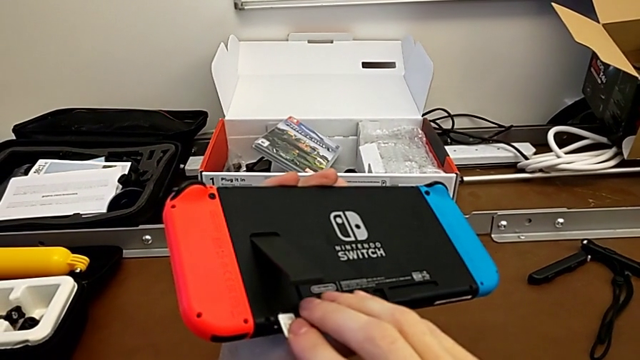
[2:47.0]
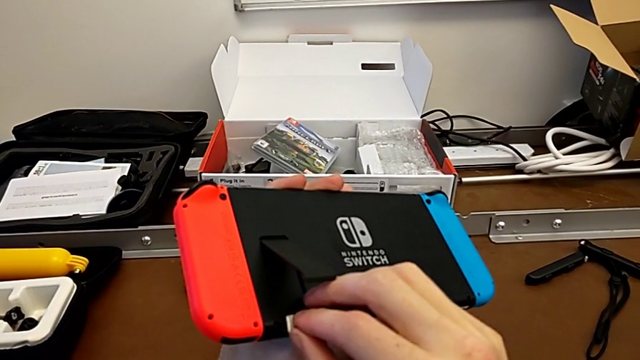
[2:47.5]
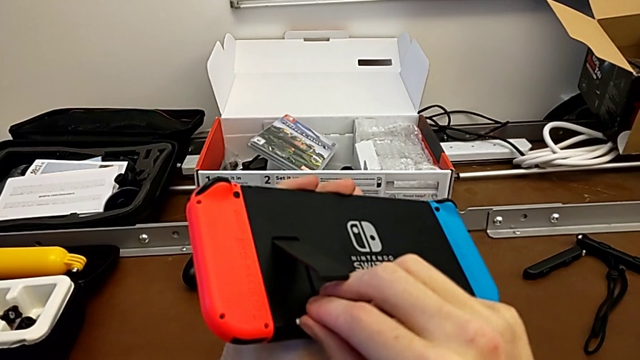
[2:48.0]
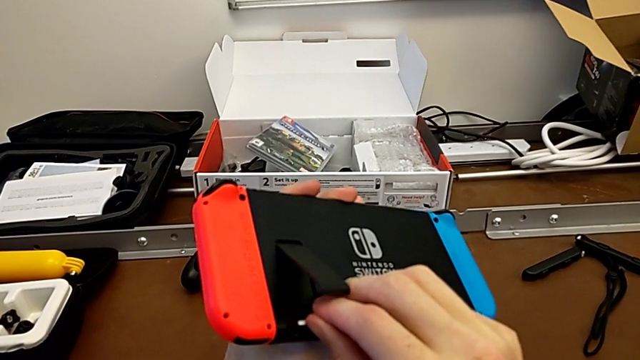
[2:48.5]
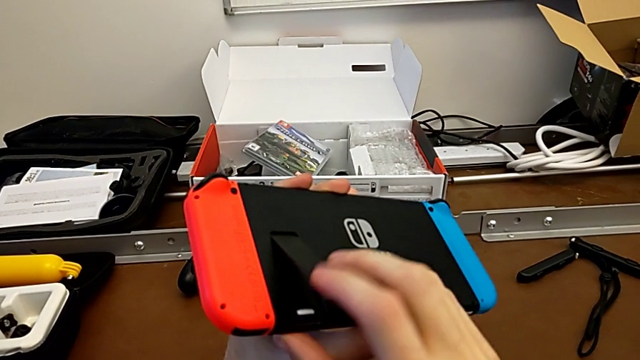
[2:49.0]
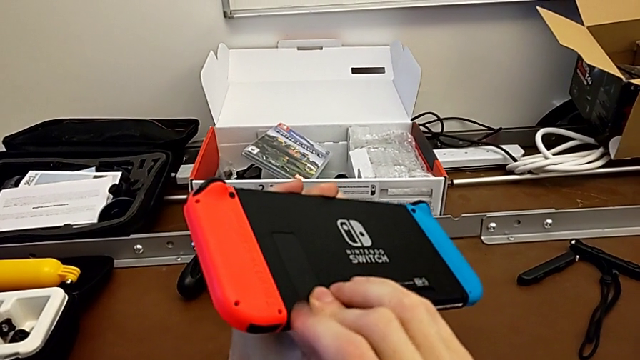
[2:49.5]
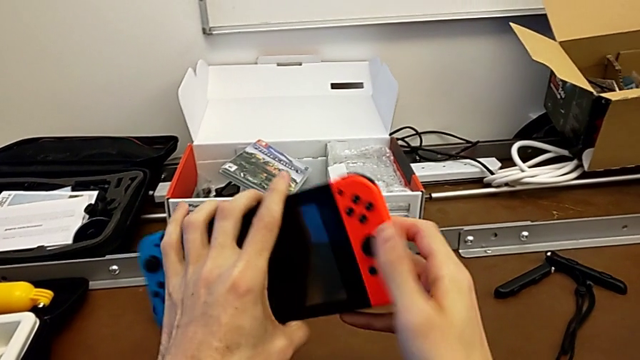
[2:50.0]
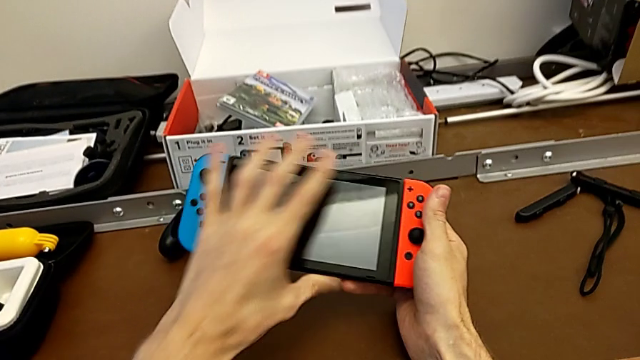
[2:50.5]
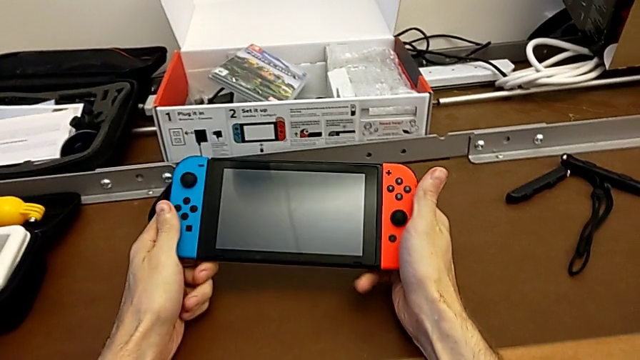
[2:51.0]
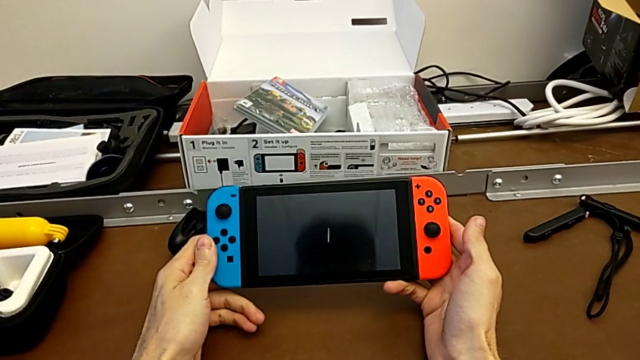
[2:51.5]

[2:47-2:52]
The camera wearer is changing the micro SD card. They assemble the SD card, close the kickstand and flip the Nintendo Switch.

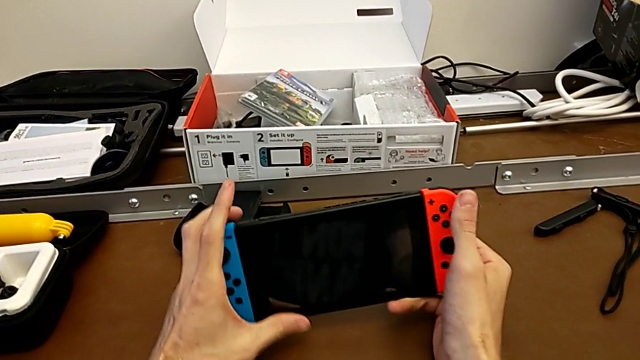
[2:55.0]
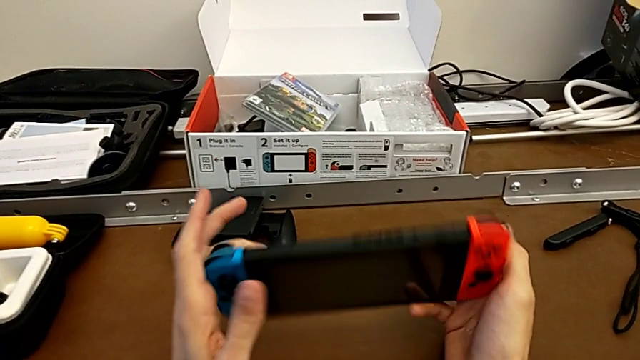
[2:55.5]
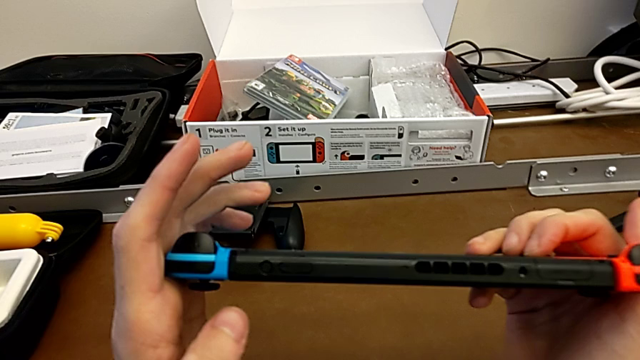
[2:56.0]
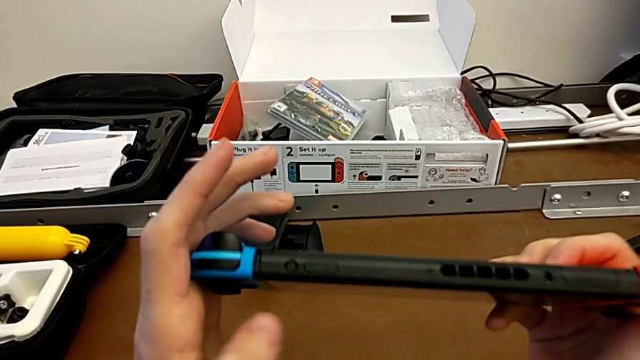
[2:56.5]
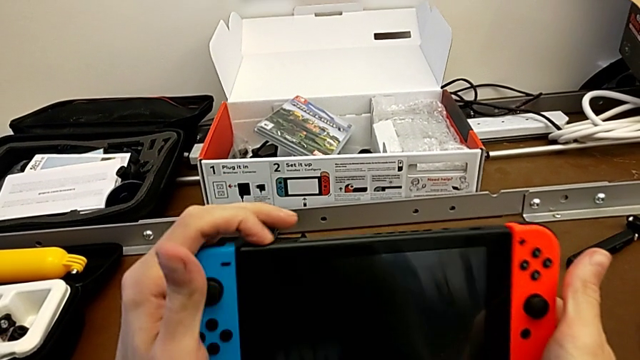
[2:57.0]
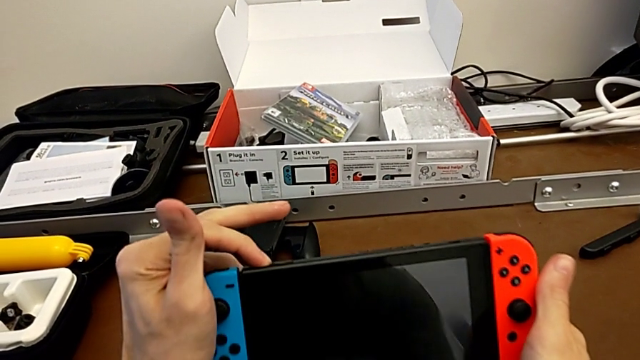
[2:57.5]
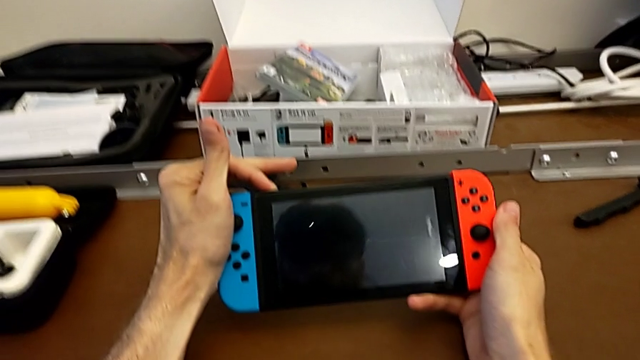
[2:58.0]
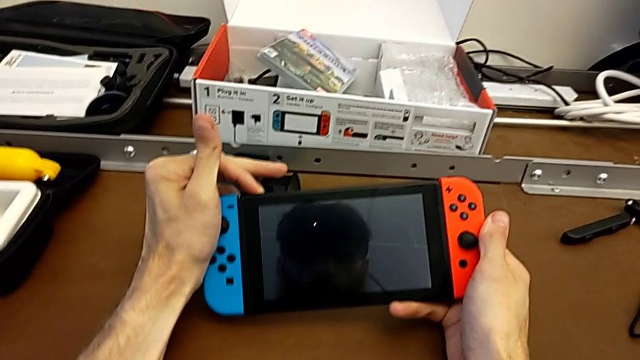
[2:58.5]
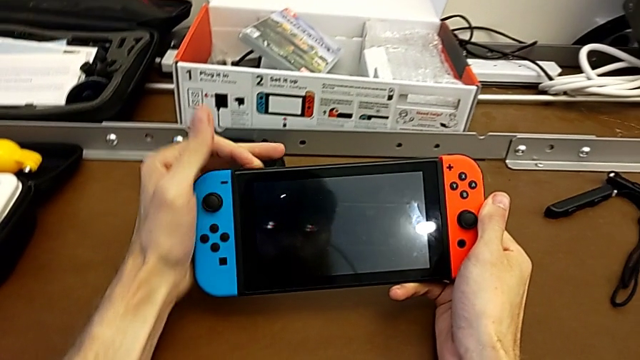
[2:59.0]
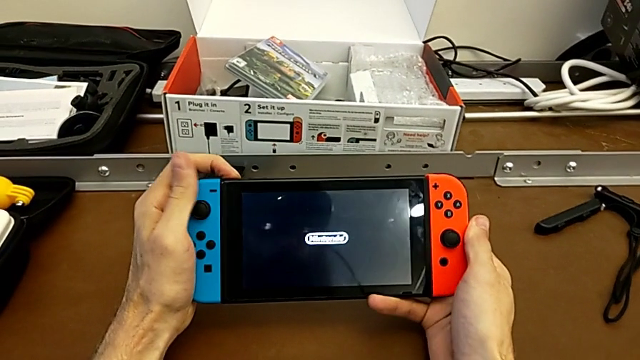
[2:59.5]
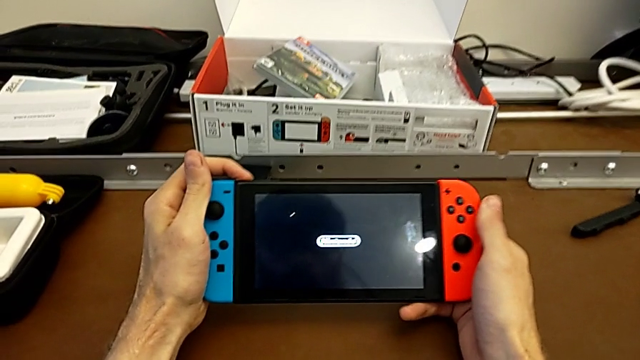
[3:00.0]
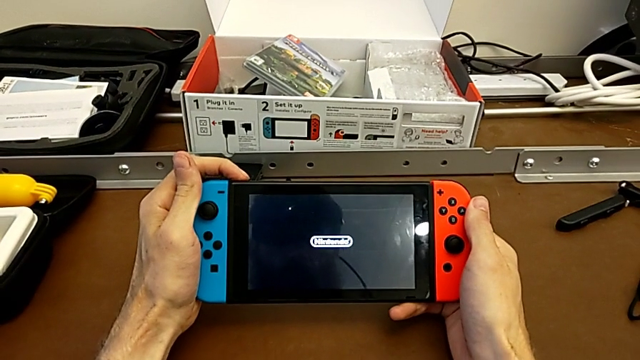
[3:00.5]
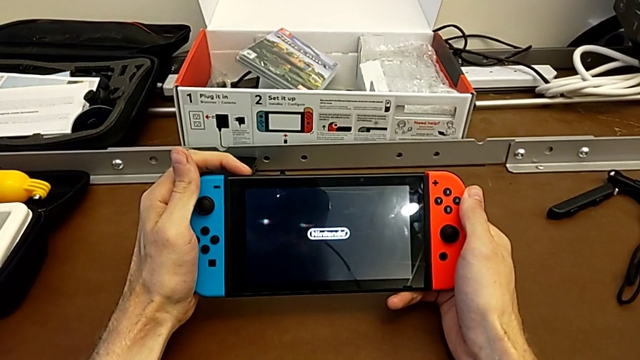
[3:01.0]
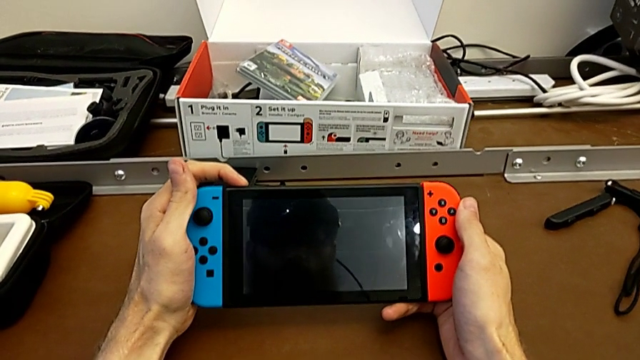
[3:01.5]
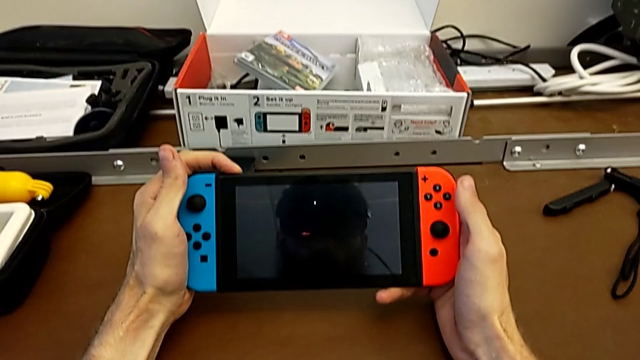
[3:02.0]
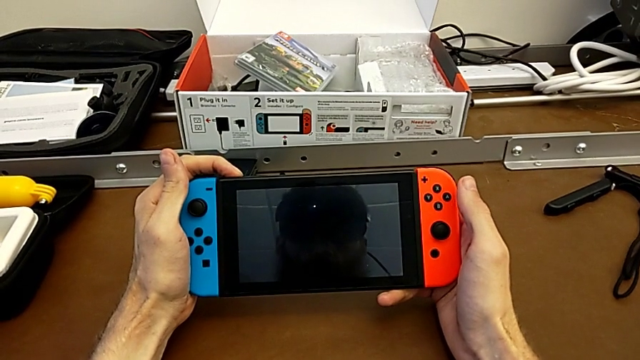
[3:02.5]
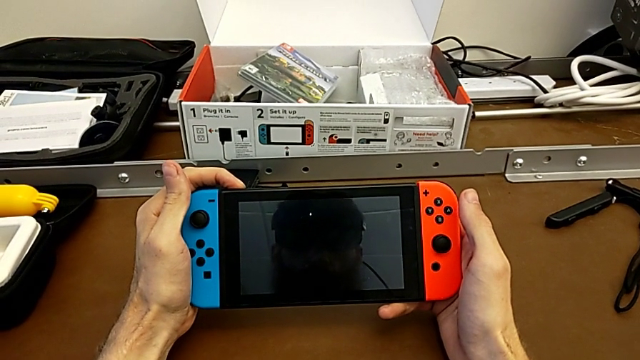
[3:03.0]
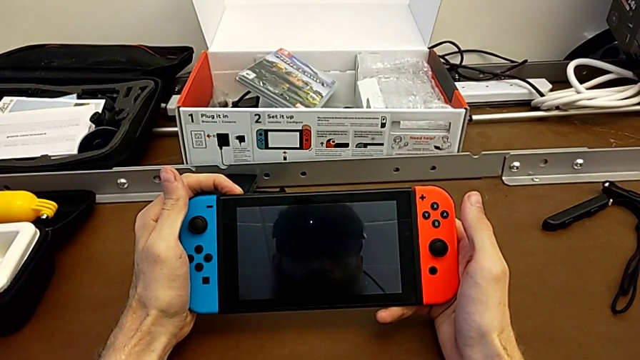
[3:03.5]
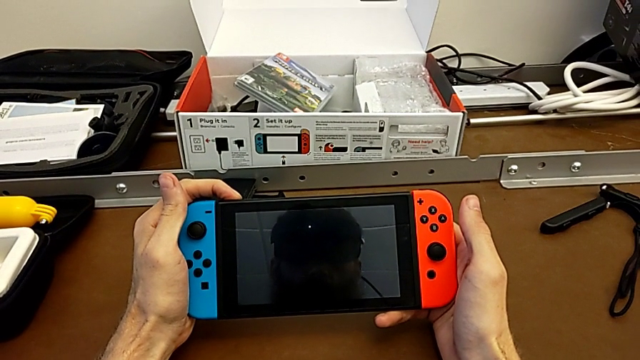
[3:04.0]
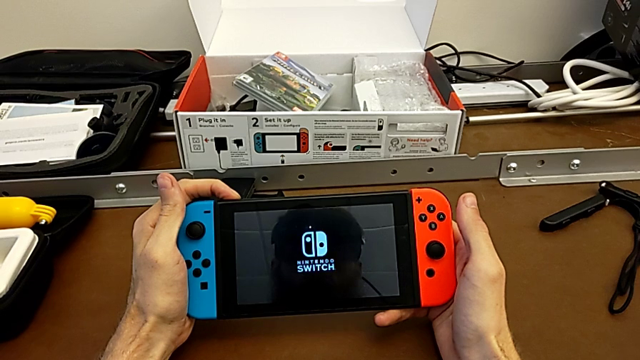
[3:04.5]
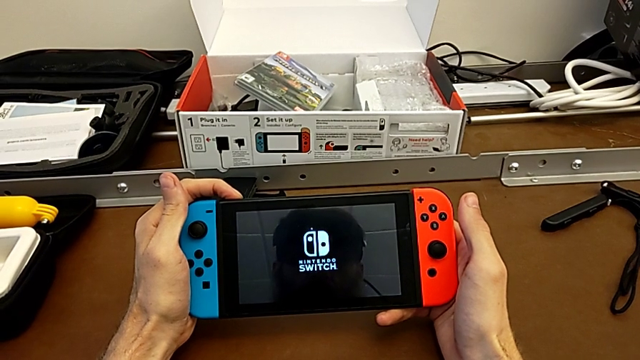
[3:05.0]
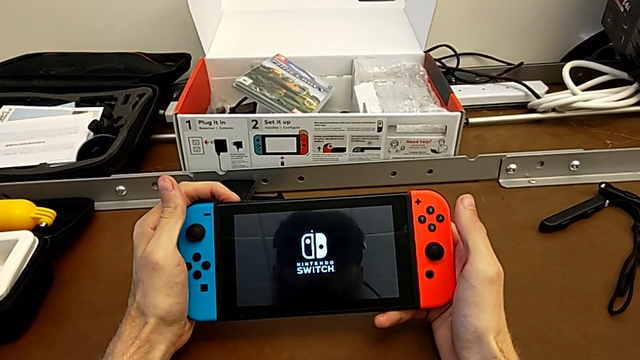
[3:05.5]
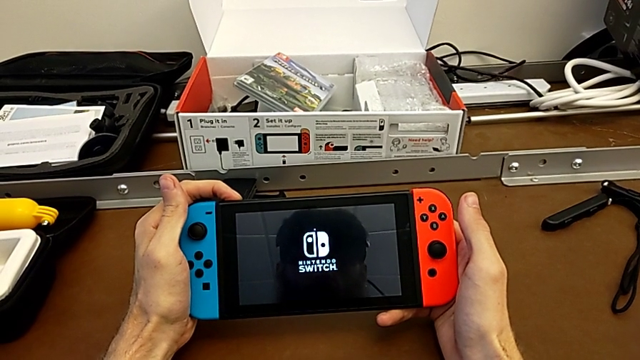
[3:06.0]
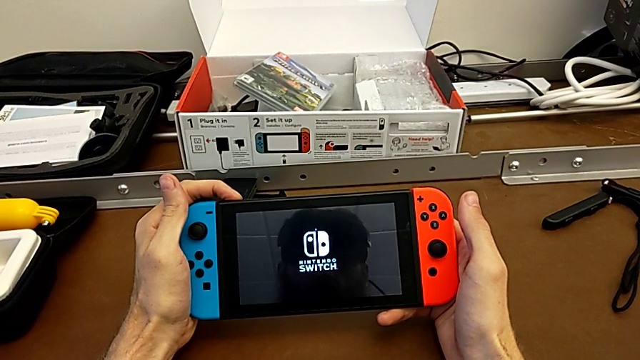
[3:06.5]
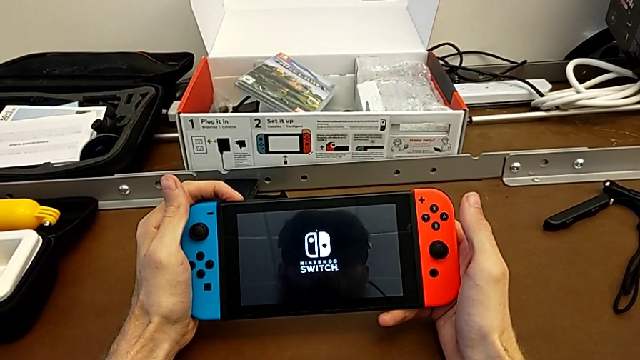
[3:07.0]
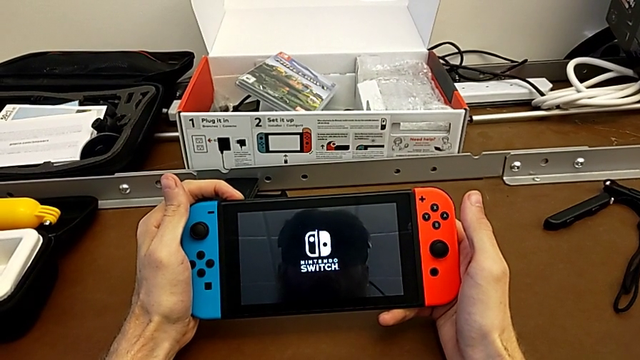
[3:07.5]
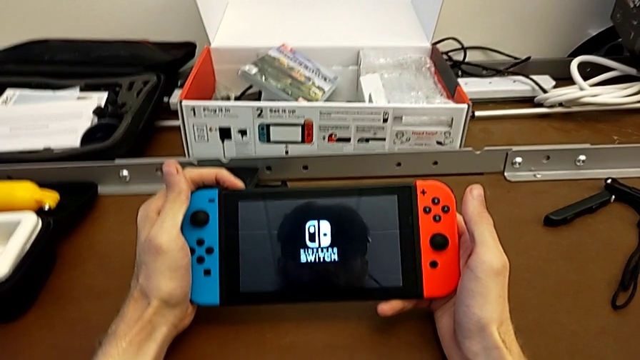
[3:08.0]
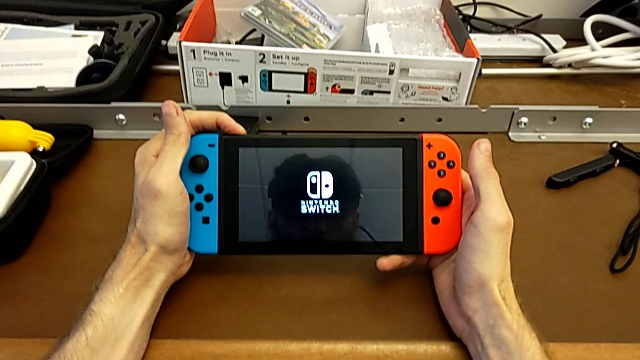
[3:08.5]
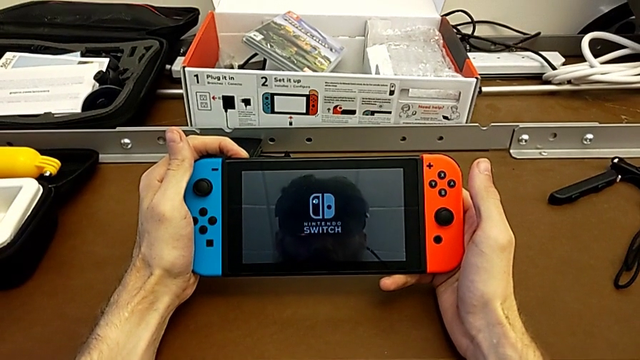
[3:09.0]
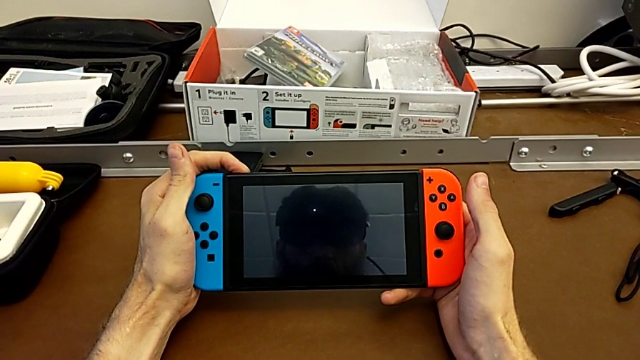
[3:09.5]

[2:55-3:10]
The camera wearer turns the Nintendo Switch on. They inspect the Nintendo Switch and press the button.

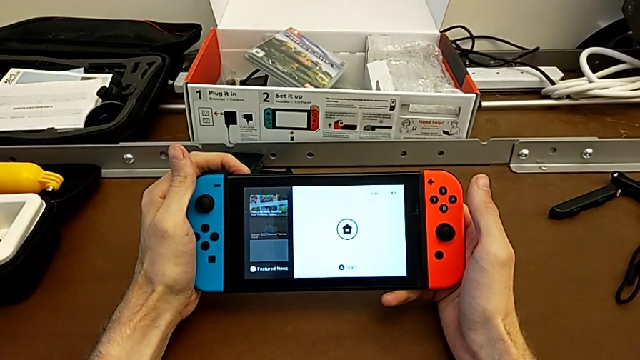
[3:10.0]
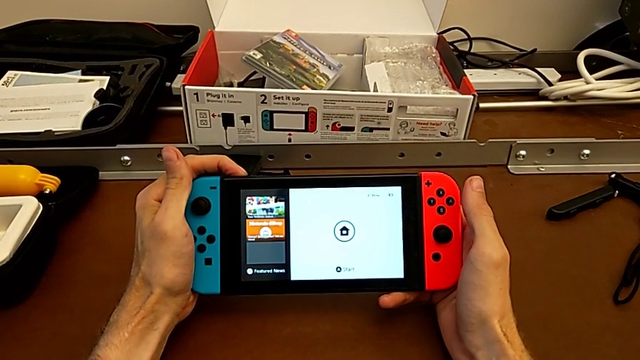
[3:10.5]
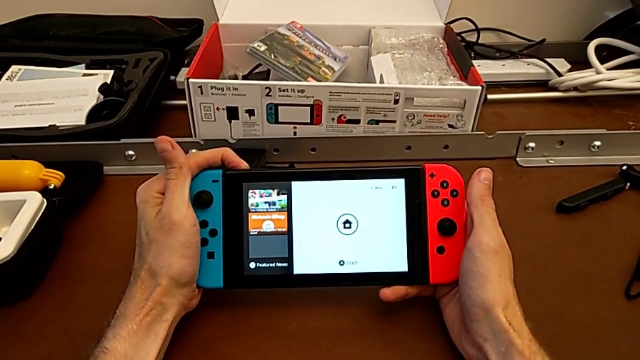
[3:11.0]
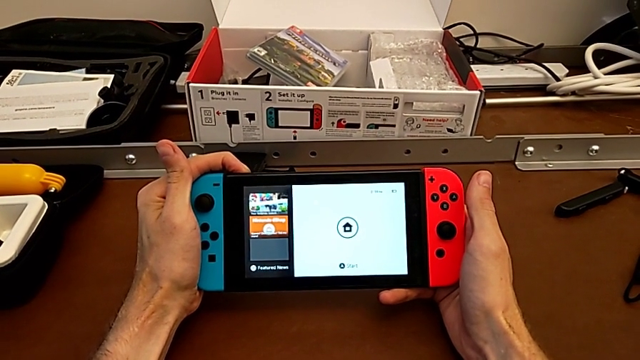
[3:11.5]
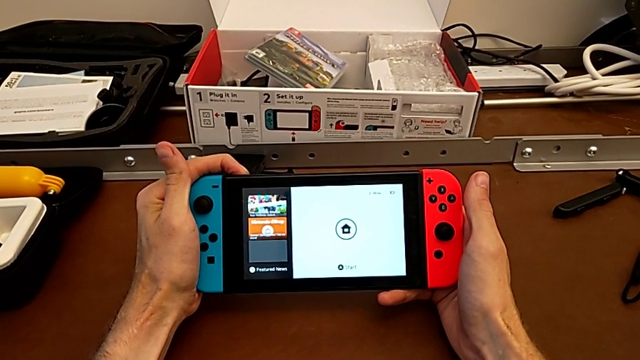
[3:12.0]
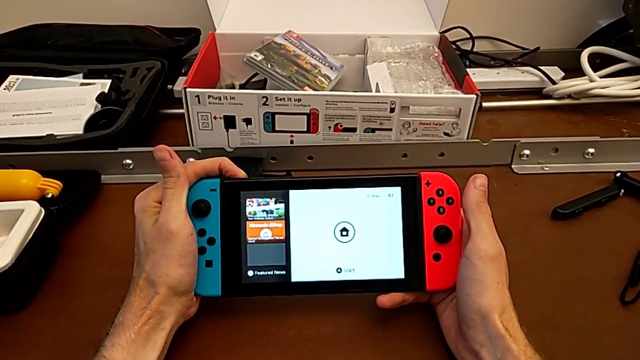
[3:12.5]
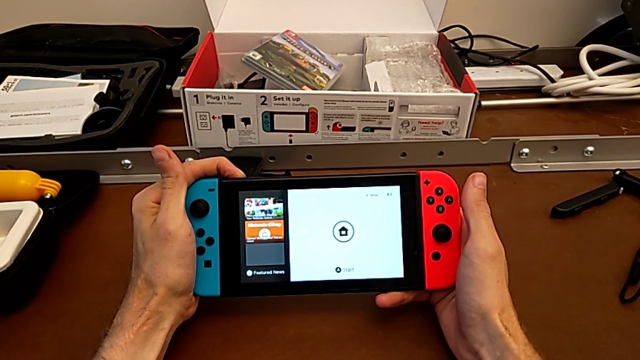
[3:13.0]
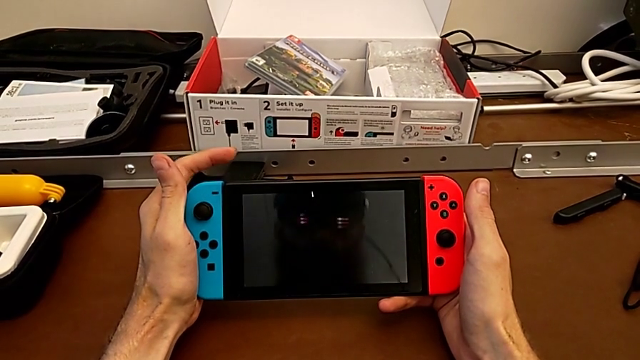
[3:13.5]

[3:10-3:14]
The camera wearer is turning the Nintendo Switch off. They press the button.
